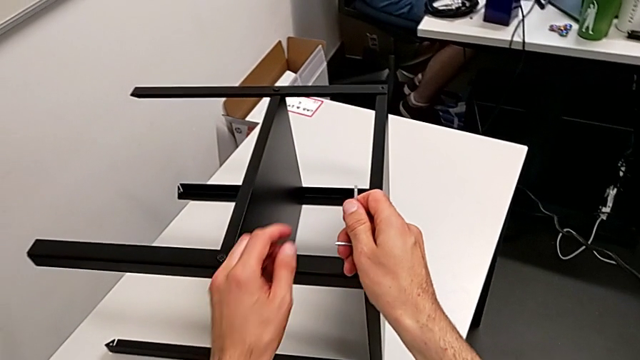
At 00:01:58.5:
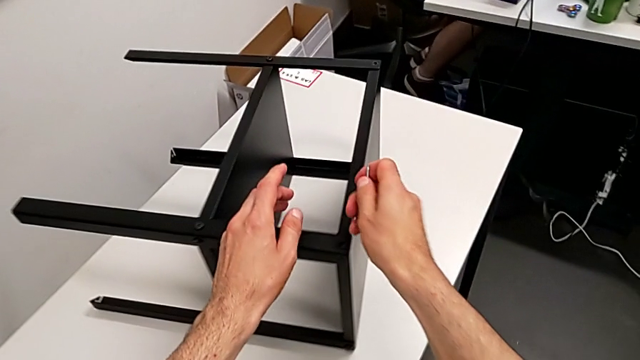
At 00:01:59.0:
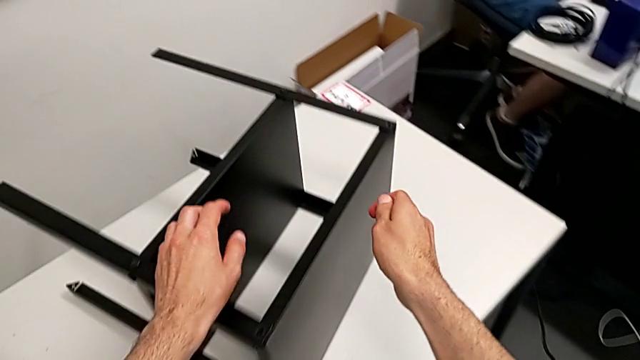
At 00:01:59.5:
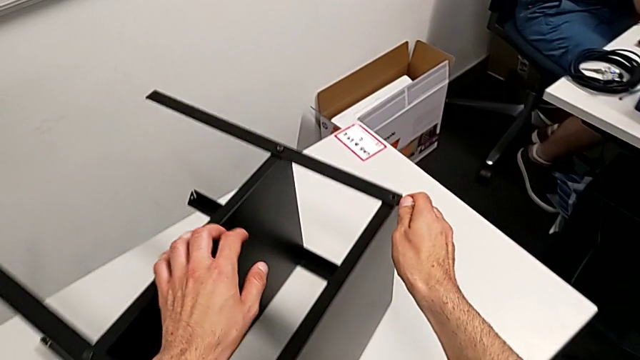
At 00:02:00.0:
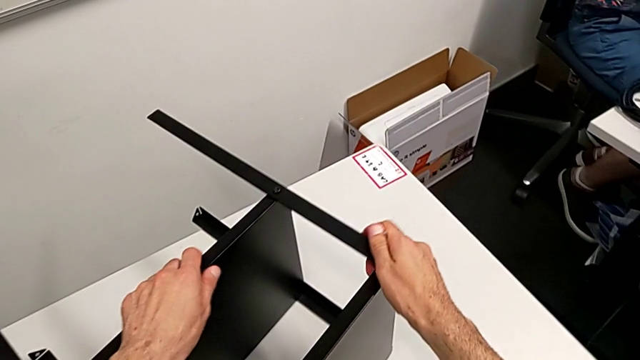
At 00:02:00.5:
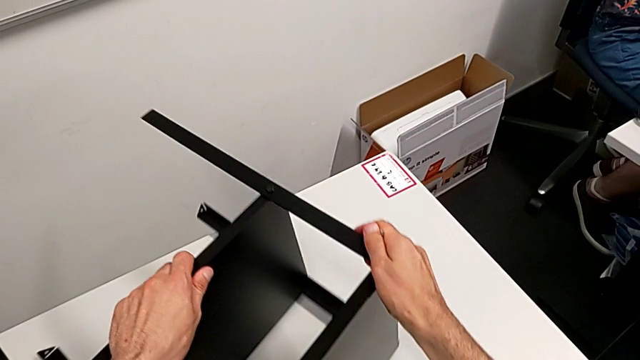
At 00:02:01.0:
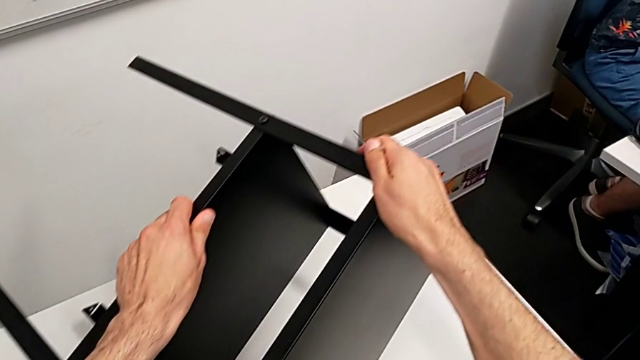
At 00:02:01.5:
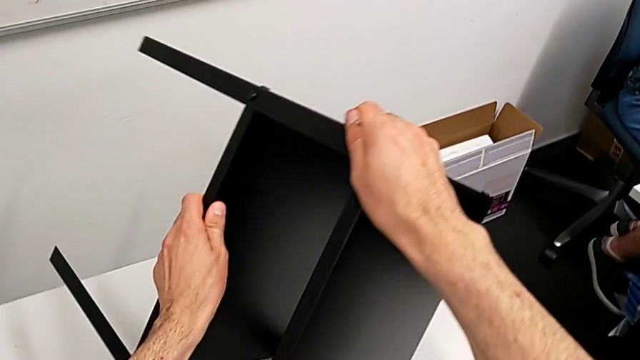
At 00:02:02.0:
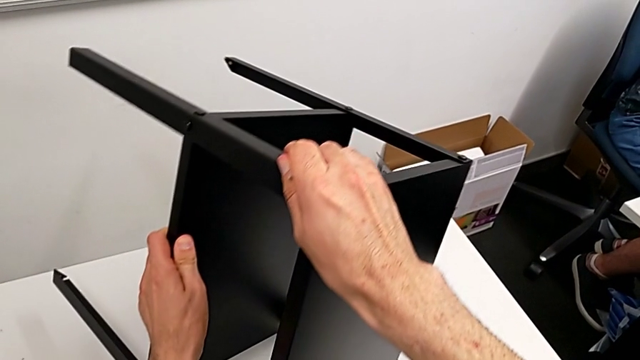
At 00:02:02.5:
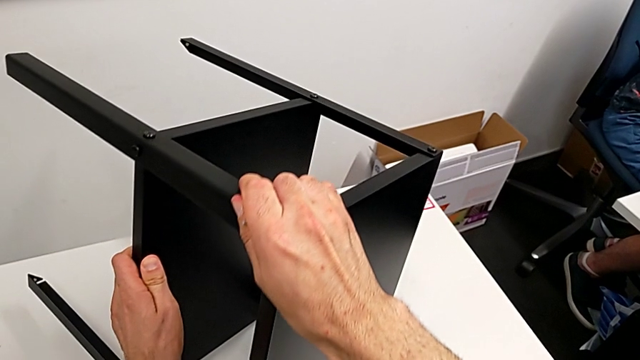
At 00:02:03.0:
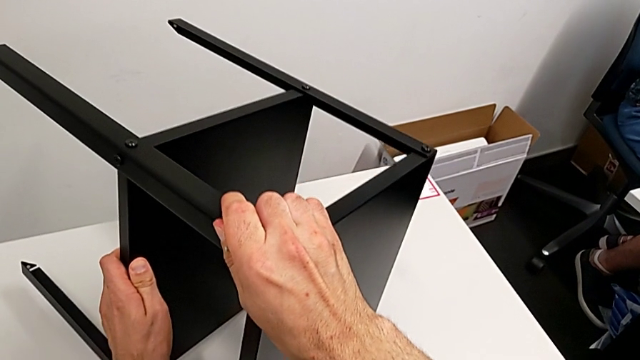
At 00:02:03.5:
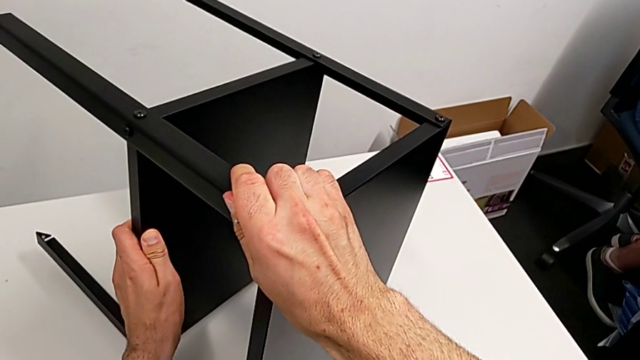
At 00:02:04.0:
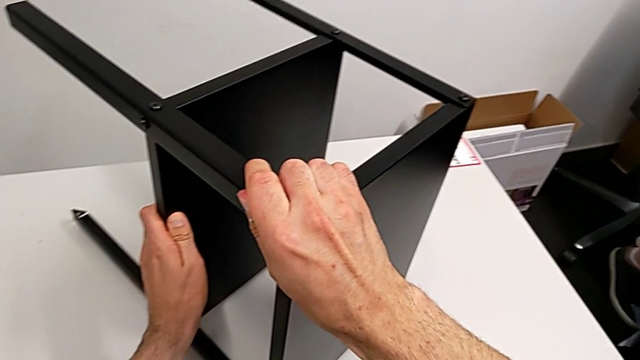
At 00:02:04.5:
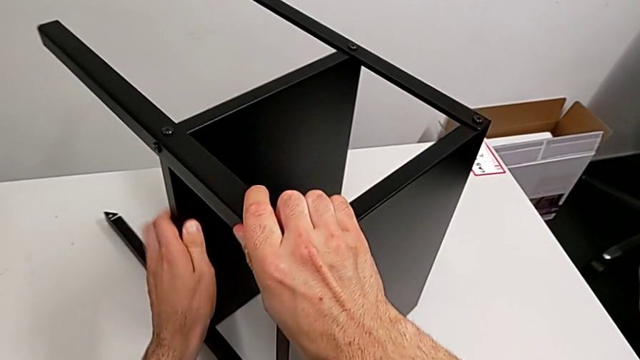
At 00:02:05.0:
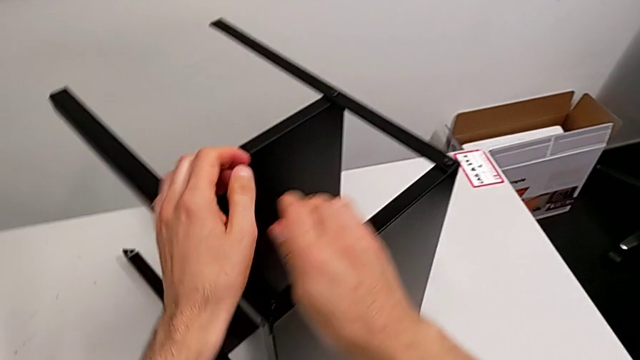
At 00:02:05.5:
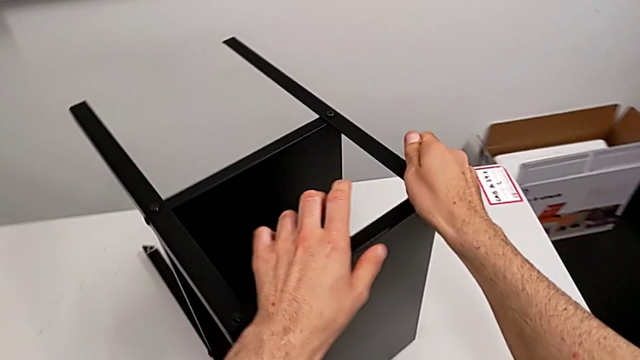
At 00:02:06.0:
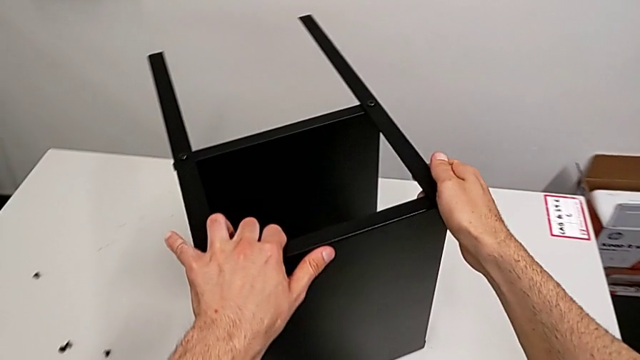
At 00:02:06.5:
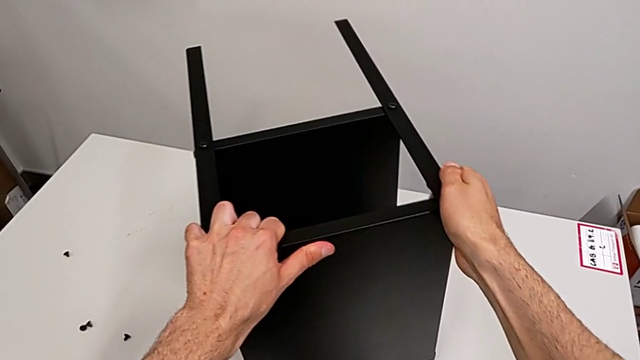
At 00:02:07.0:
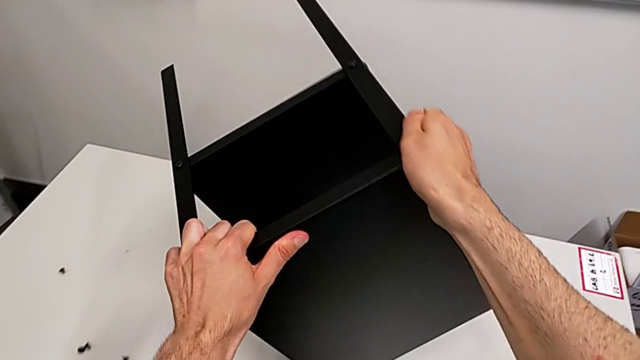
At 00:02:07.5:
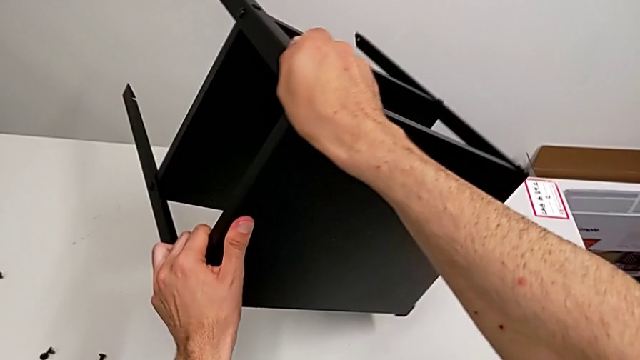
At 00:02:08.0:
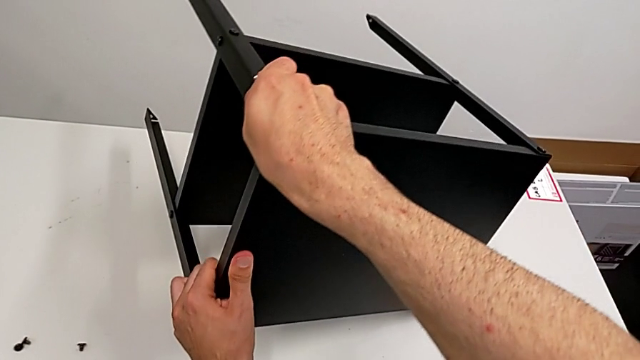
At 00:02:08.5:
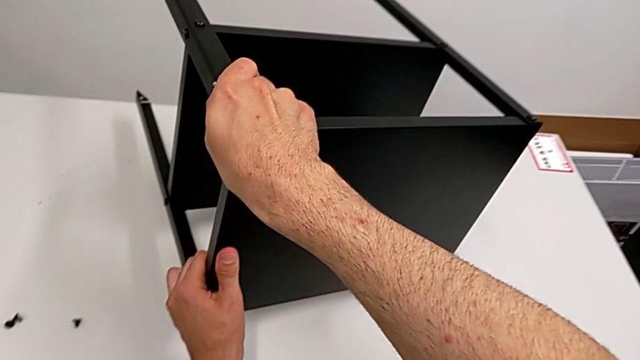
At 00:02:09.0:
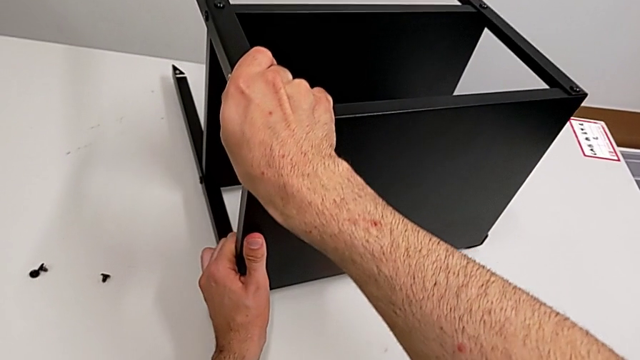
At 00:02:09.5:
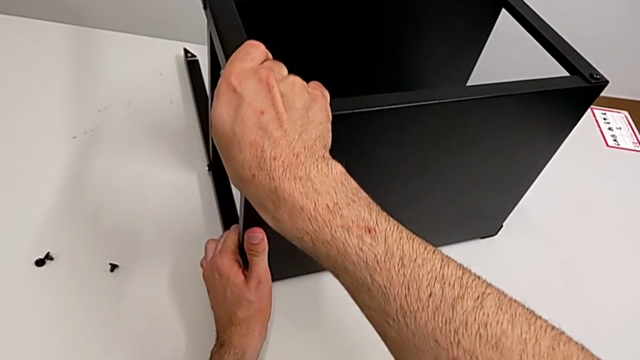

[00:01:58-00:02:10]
The camera wearer is disassembling the top tray. They approach the nightstand, grab it and rotate it.

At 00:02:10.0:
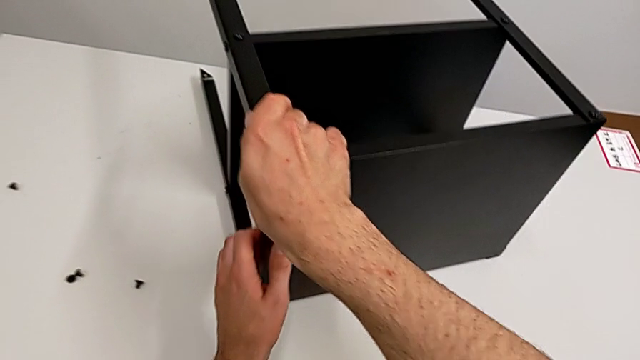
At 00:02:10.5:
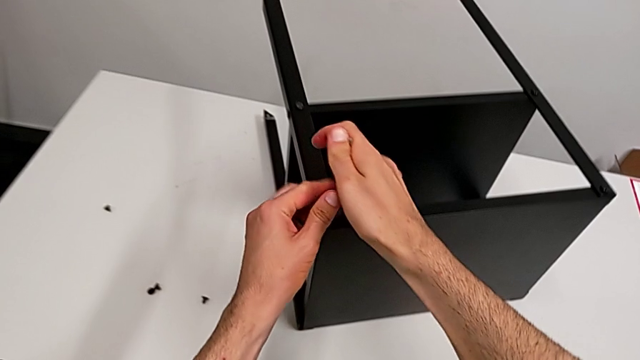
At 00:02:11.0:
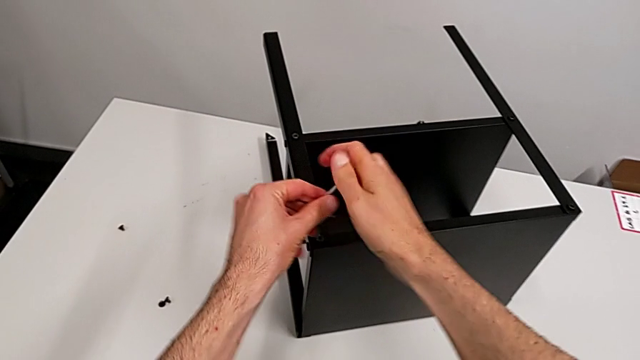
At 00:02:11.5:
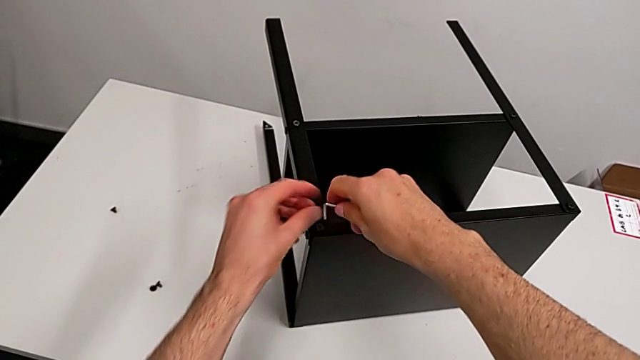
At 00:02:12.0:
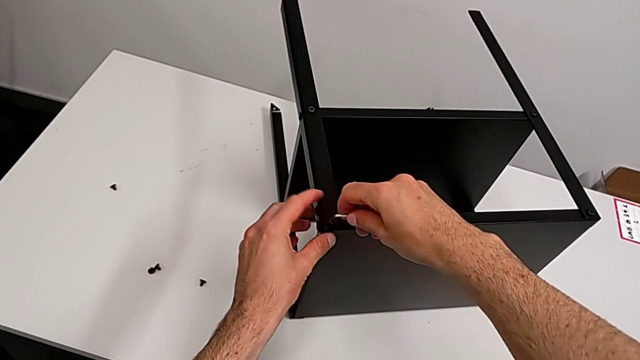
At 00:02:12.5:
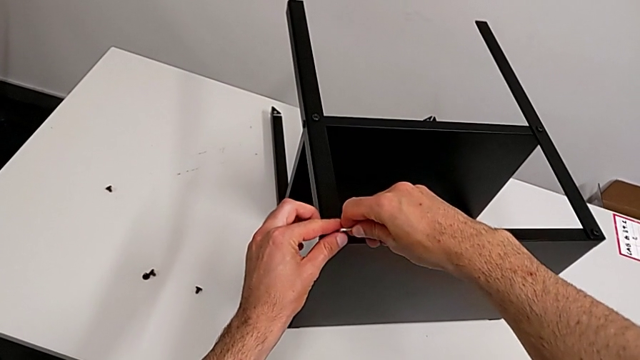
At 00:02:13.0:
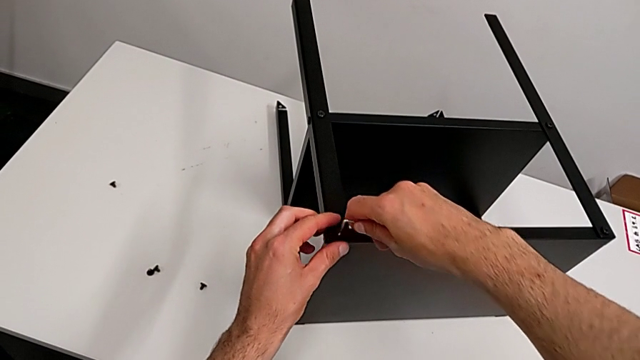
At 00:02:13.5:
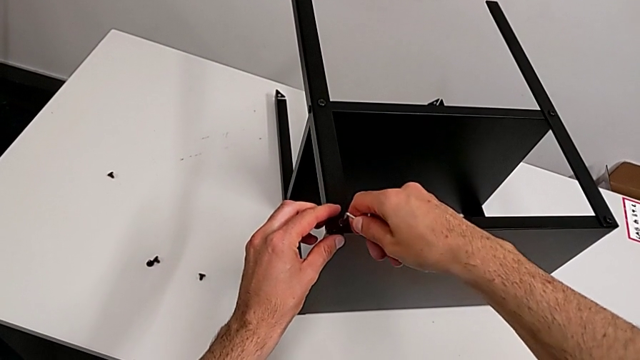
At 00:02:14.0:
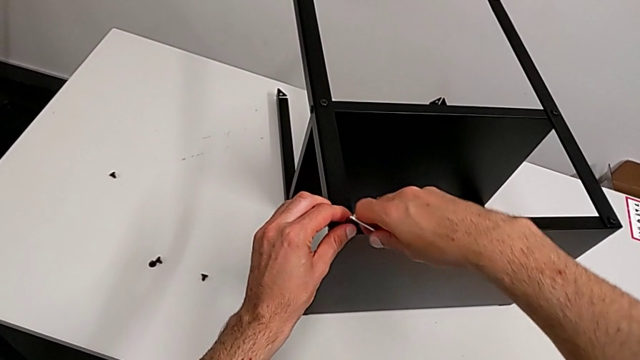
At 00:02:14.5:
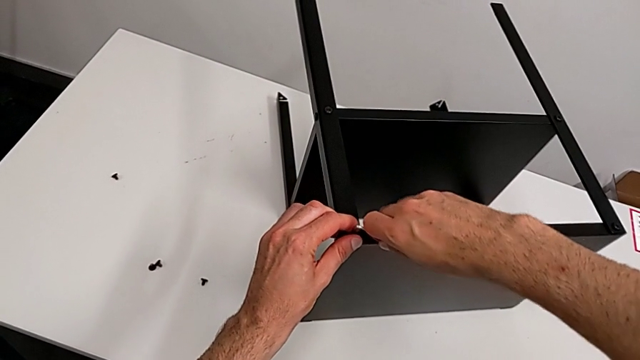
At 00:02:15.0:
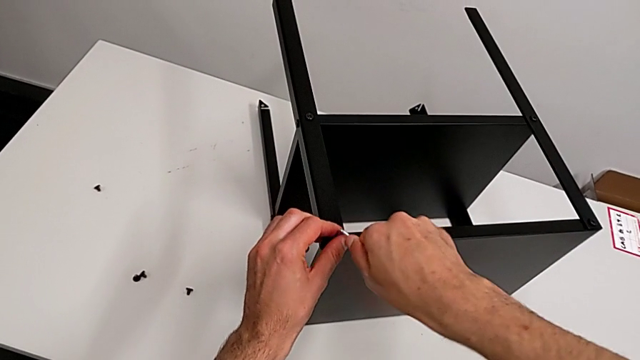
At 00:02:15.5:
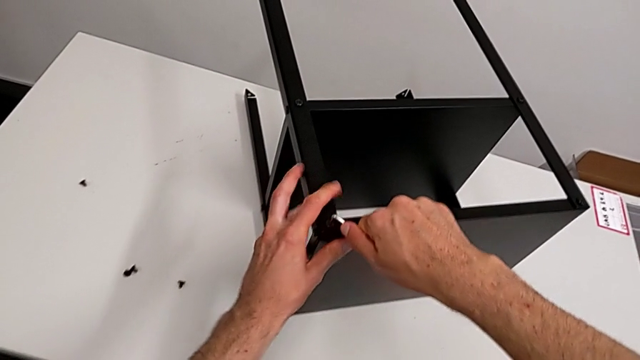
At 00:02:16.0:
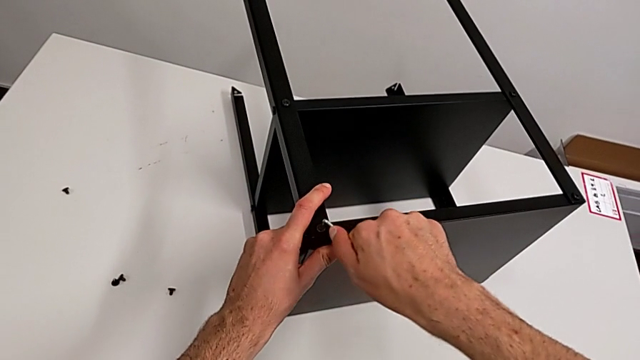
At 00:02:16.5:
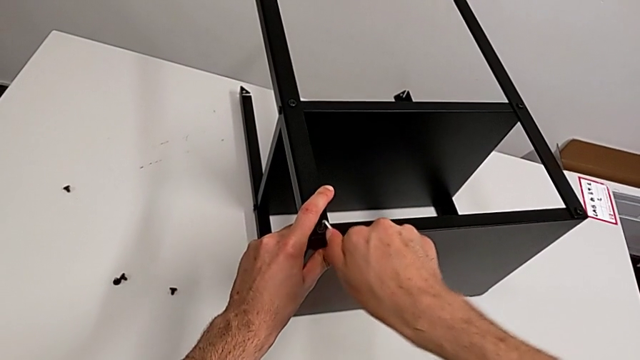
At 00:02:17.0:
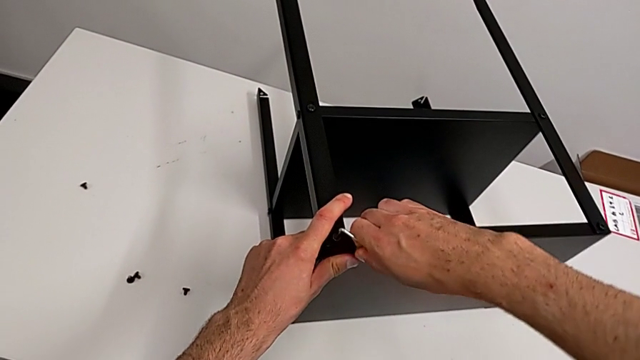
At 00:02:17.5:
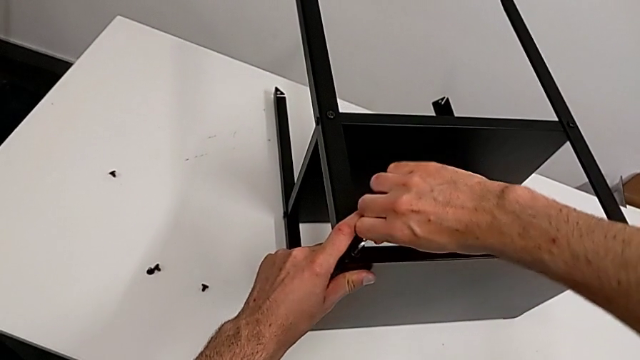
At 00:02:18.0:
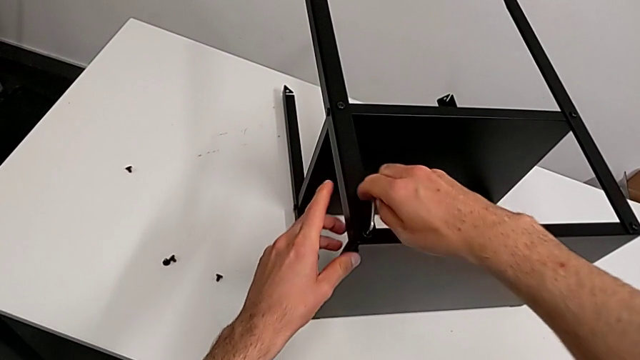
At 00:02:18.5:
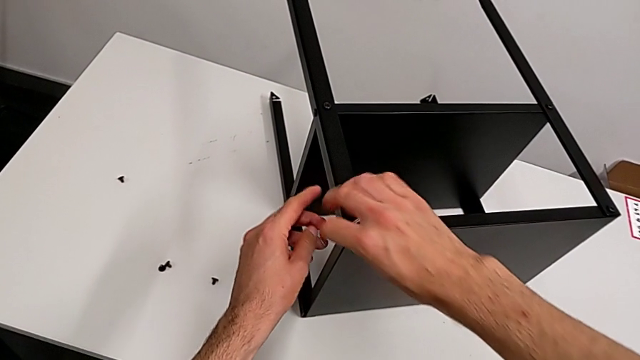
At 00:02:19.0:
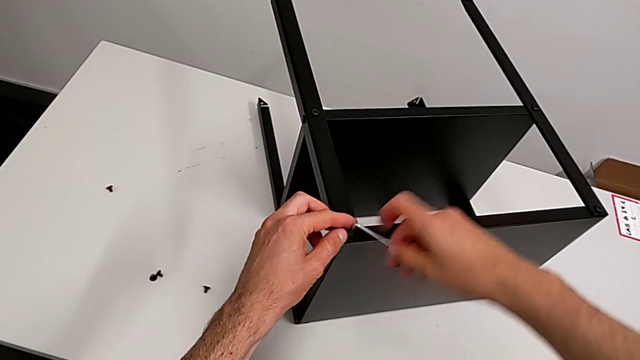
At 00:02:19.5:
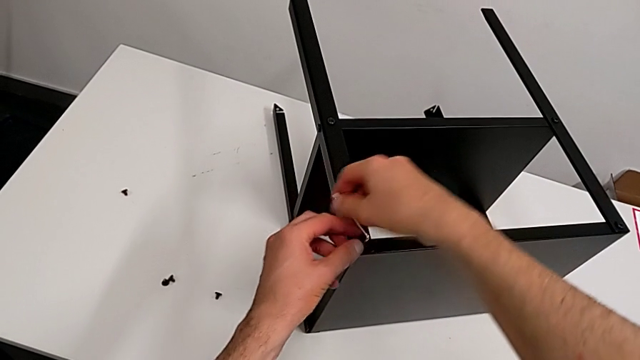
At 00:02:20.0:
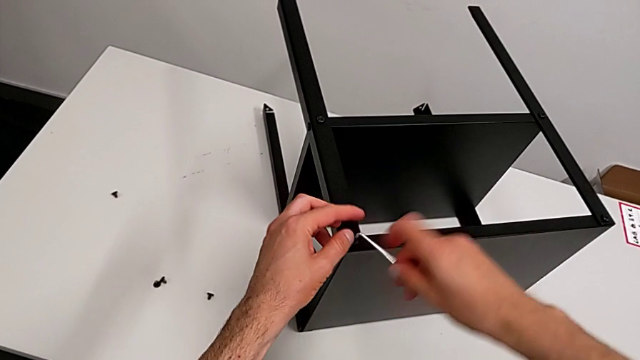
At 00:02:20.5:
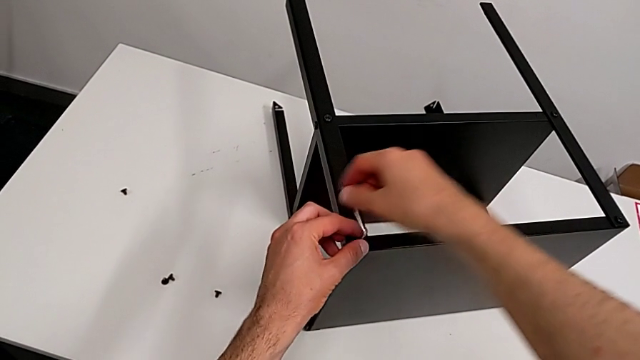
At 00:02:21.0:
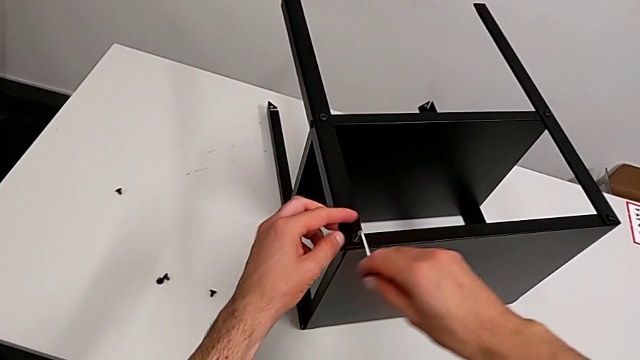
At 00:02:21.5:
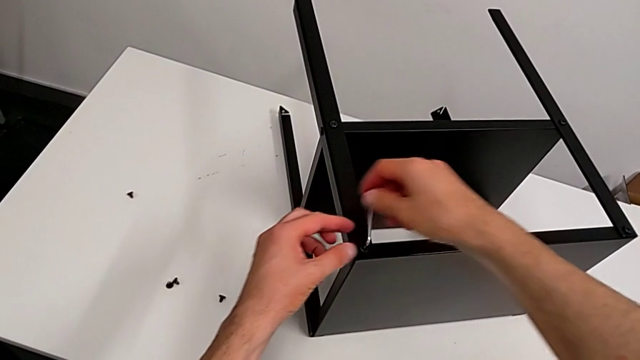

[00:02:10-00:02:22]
The camera wearer is disassembling the top tray. They rotate the Allen wrench, insert the hex socket head and unscrew it.
